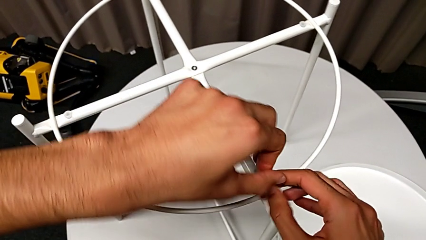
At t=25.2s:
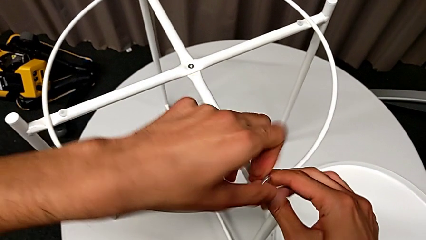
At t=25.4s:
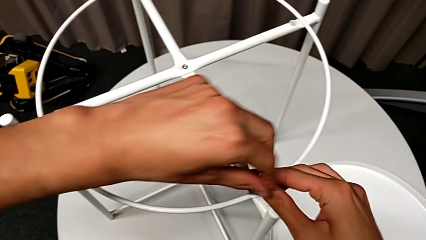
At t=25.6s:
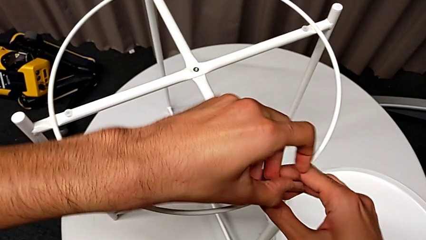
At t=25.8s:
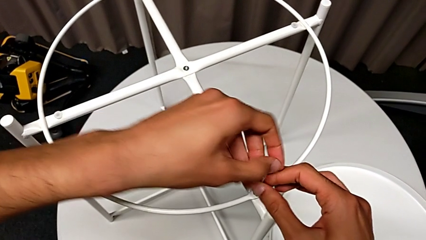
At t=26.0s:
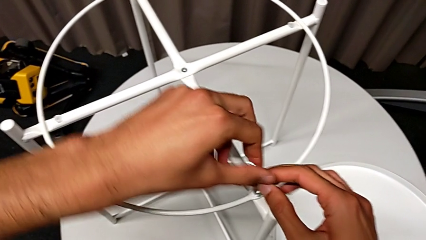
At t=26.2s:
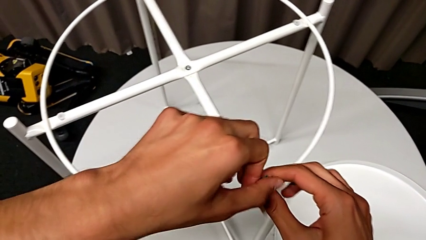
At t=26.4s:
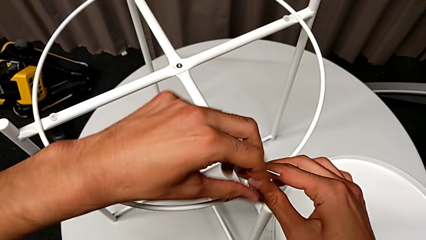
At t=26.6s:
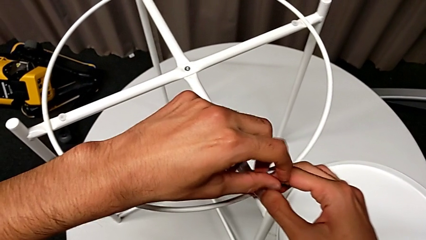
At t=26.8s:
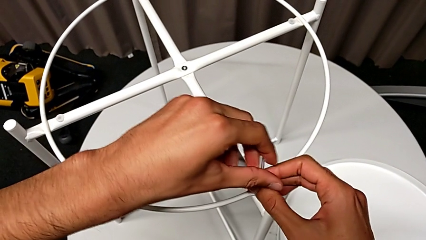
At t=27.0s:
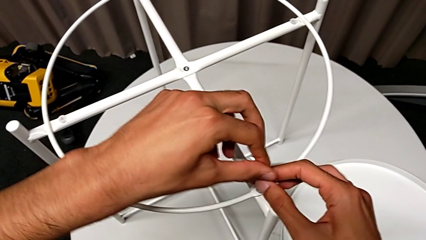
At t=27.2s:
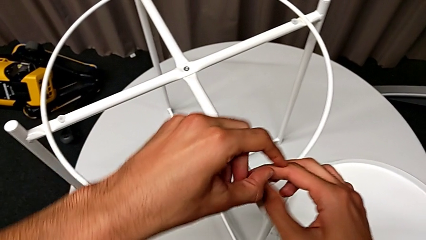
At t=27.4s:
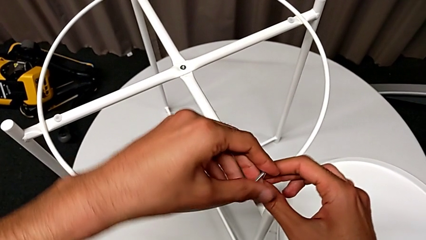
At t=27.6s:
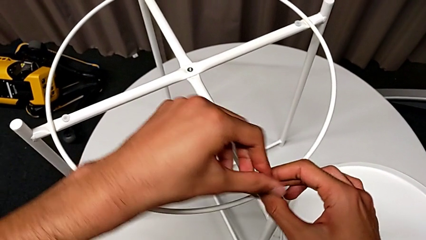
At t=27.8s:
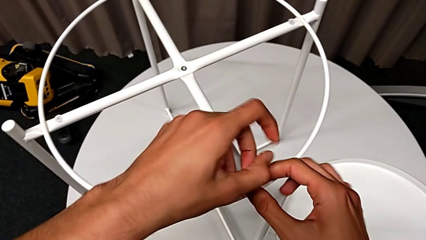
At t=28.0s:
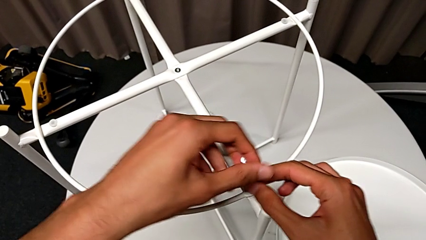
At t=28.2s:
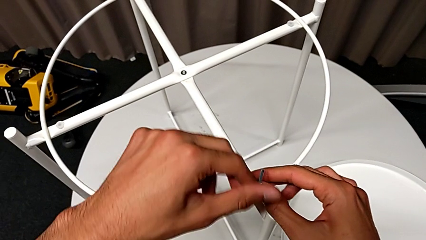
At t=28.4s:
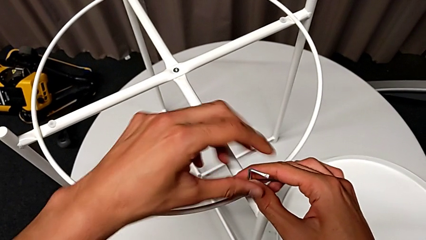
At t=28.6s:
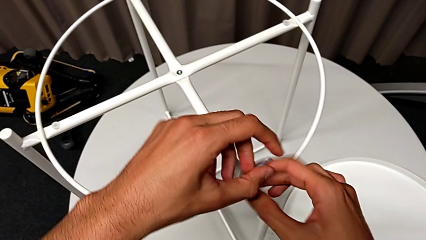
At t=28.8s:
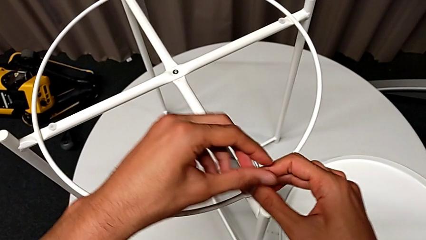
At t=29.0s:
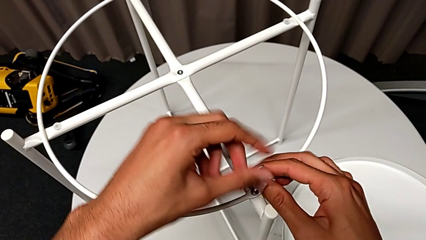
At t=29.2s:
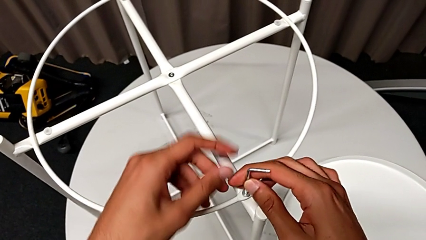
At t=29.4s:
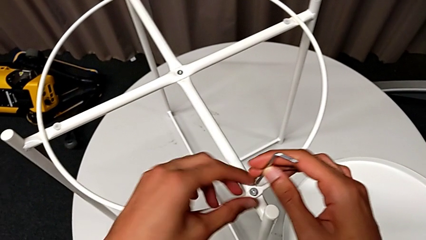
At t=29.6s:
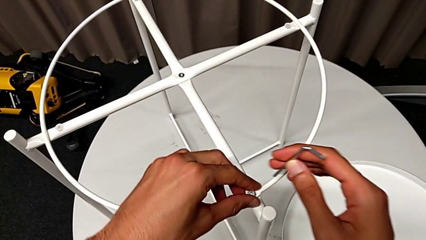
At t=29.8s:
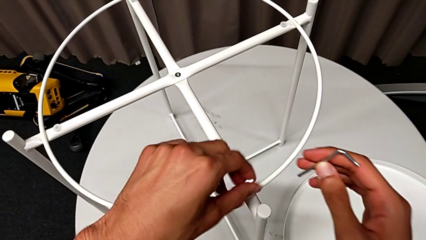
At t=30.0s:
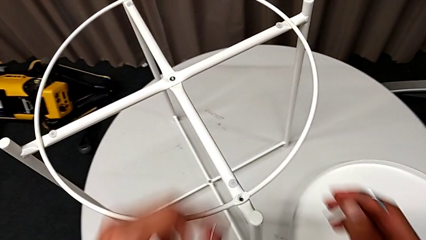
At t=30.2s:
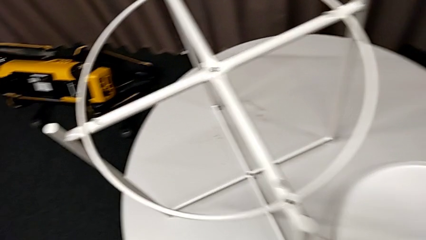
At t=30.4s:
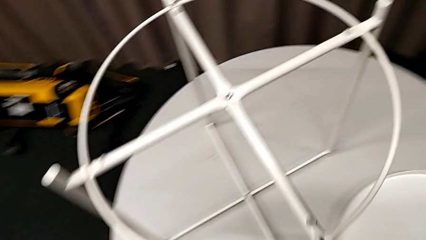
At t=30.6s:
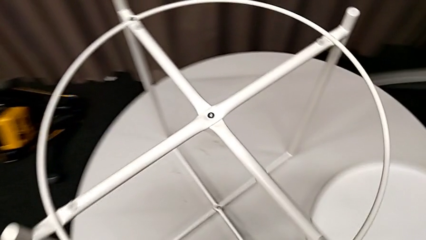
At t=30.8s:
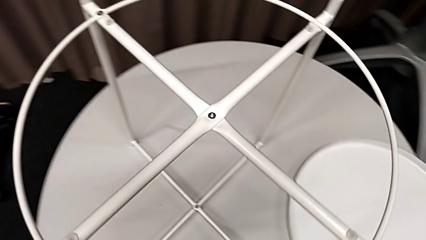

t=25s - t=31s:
The camera wearer is using an allen wrench to unscrew the first hex socket head to disassemble the circle. They keep unscrewing the hex socket head, disassemble it with the left hand and withdraw the Allen wrench with the right hand, and place the hex socket head.

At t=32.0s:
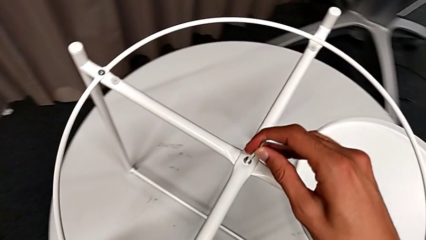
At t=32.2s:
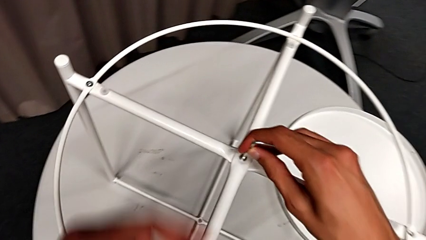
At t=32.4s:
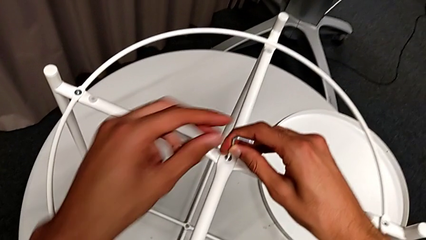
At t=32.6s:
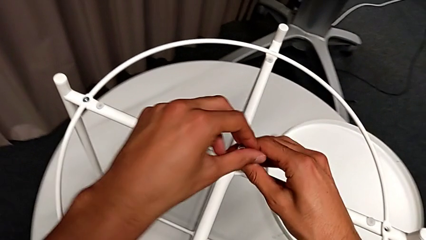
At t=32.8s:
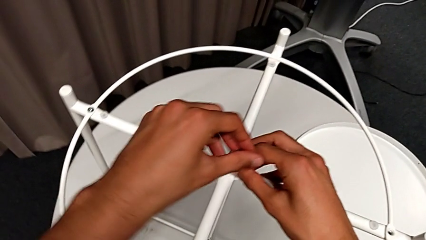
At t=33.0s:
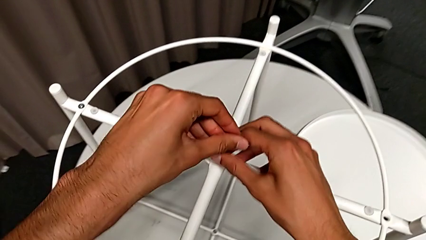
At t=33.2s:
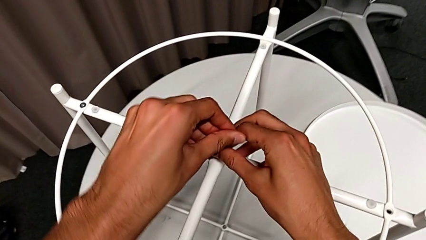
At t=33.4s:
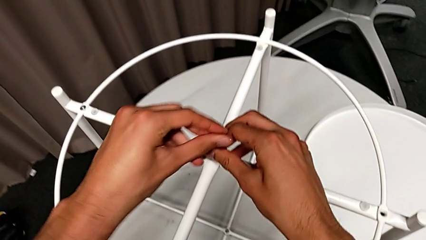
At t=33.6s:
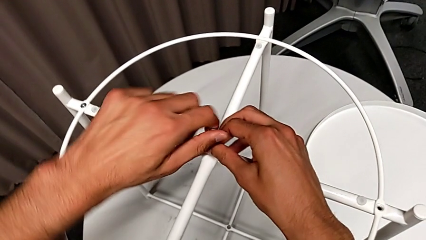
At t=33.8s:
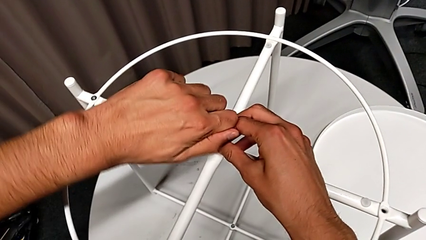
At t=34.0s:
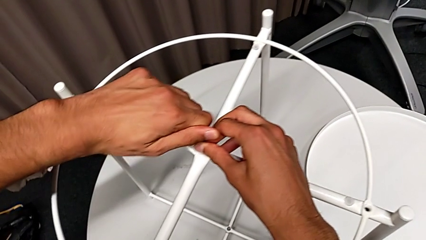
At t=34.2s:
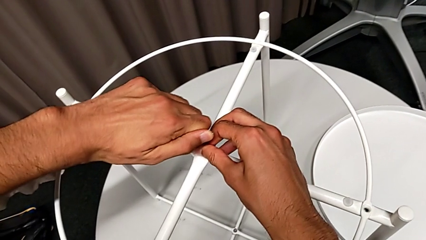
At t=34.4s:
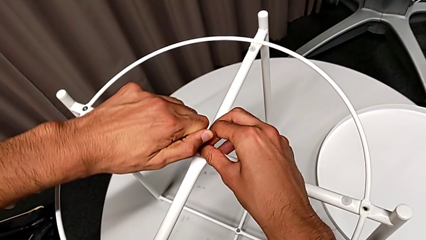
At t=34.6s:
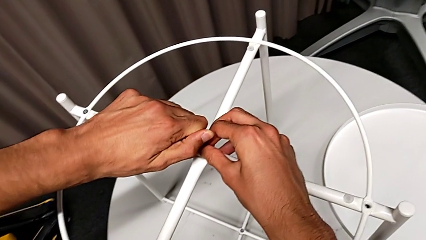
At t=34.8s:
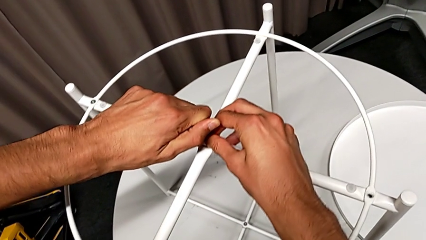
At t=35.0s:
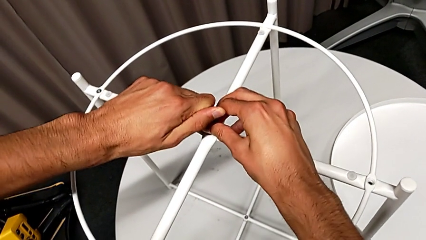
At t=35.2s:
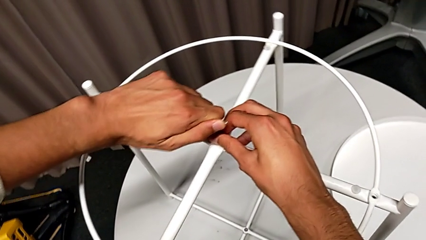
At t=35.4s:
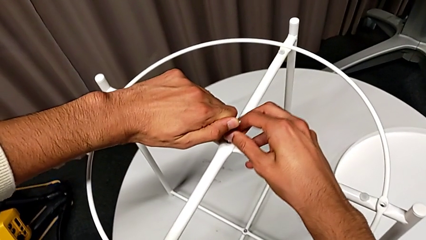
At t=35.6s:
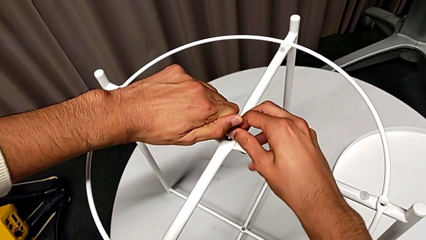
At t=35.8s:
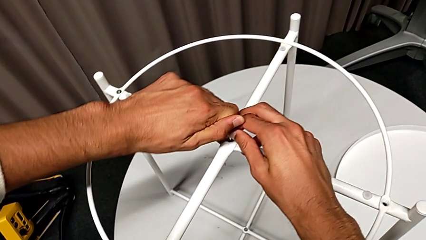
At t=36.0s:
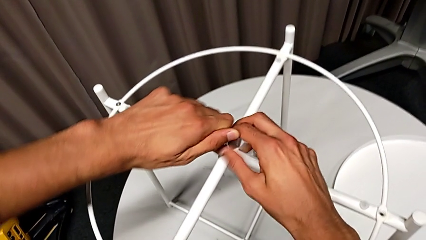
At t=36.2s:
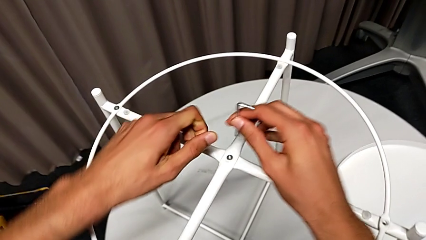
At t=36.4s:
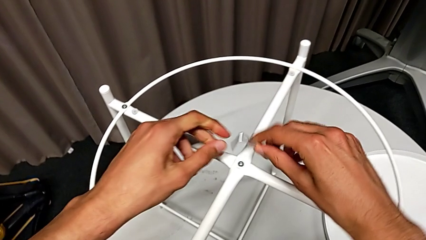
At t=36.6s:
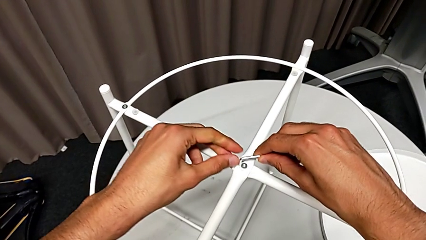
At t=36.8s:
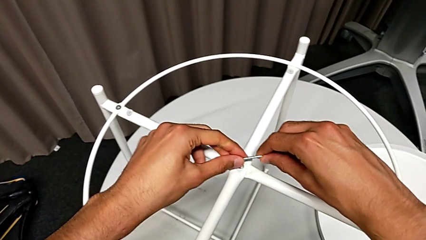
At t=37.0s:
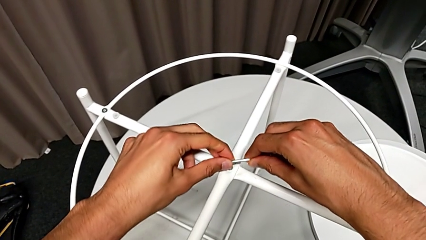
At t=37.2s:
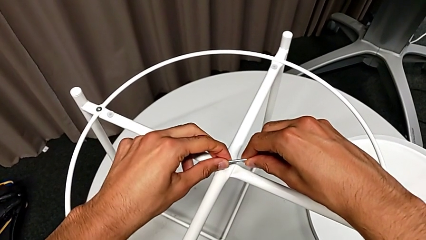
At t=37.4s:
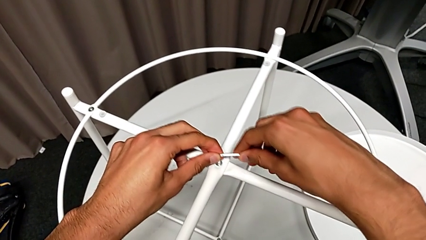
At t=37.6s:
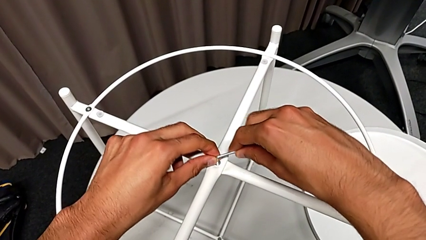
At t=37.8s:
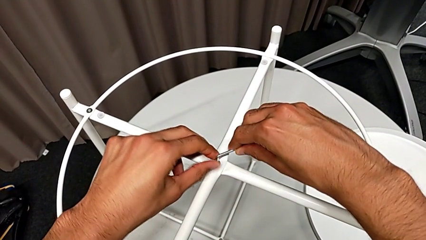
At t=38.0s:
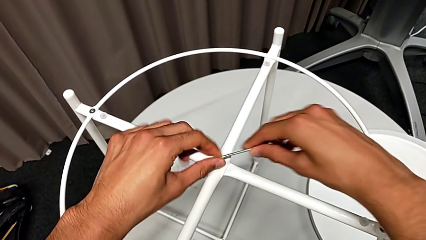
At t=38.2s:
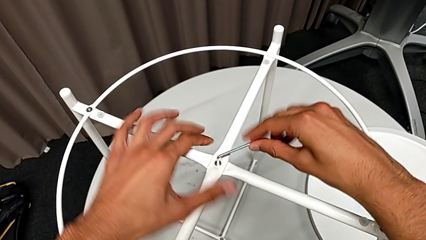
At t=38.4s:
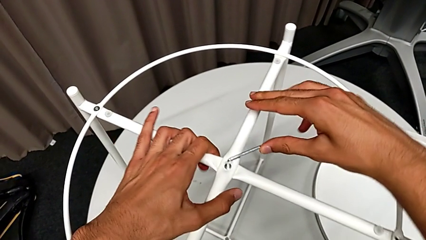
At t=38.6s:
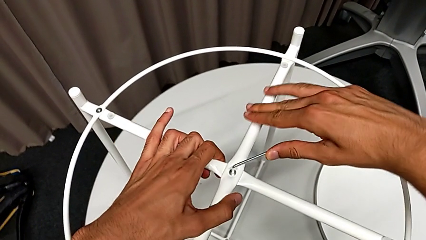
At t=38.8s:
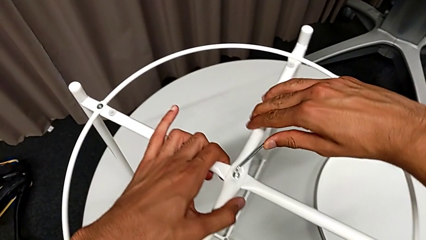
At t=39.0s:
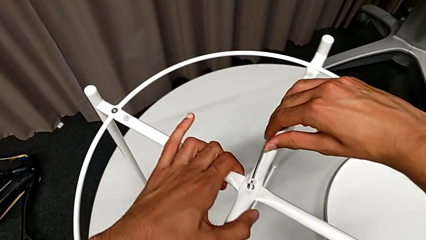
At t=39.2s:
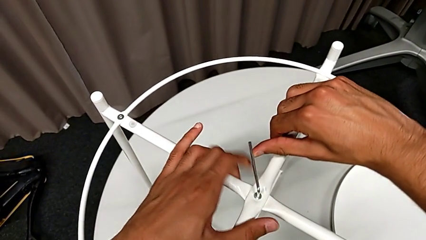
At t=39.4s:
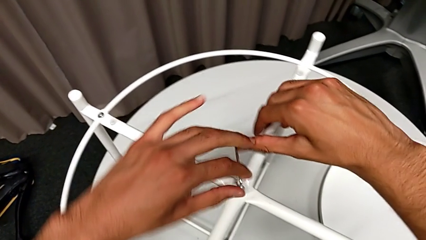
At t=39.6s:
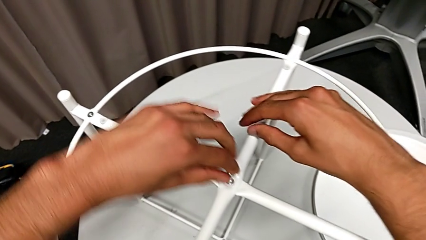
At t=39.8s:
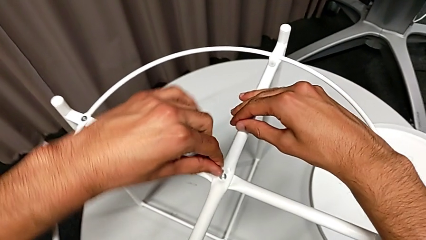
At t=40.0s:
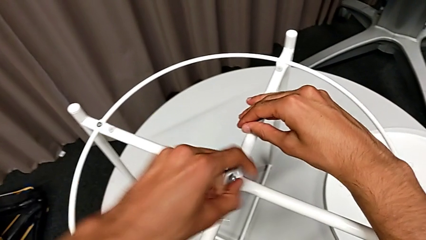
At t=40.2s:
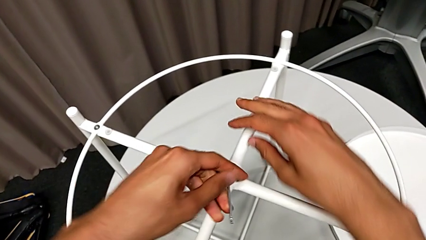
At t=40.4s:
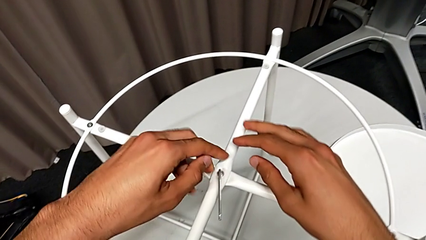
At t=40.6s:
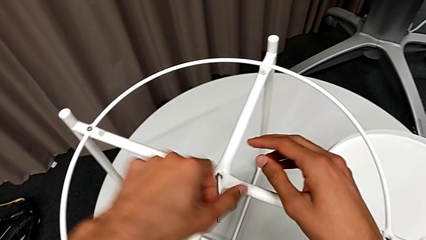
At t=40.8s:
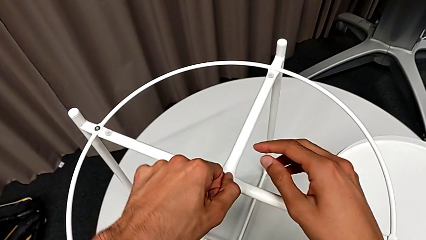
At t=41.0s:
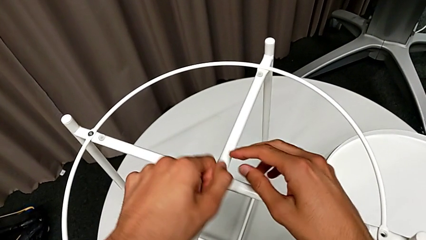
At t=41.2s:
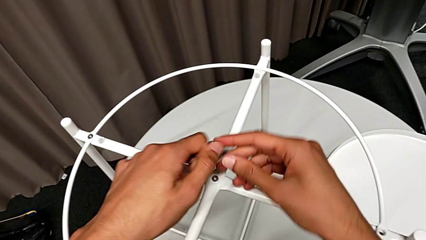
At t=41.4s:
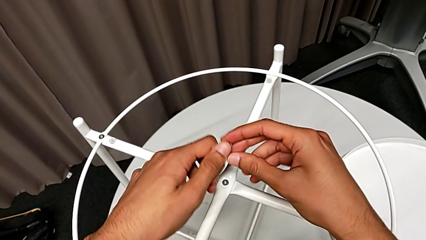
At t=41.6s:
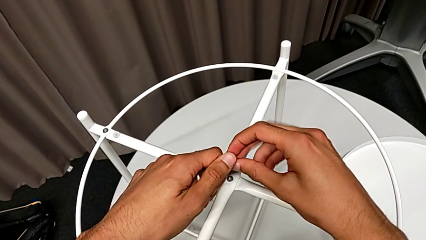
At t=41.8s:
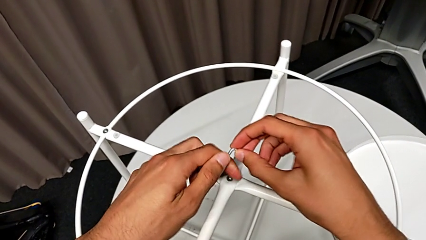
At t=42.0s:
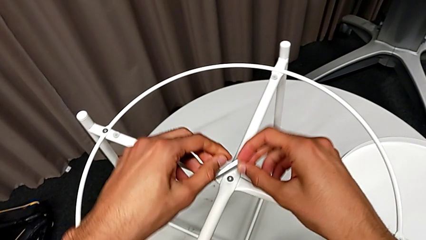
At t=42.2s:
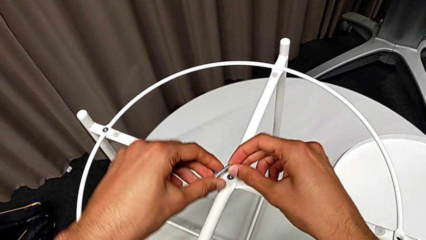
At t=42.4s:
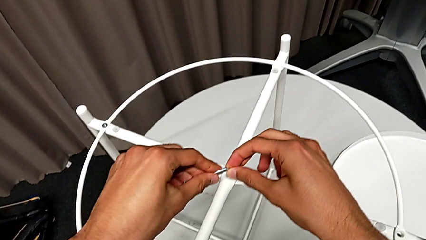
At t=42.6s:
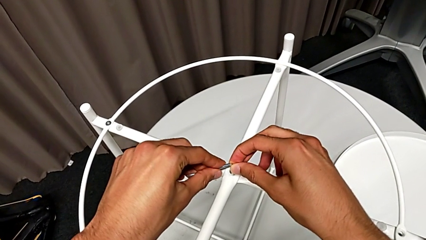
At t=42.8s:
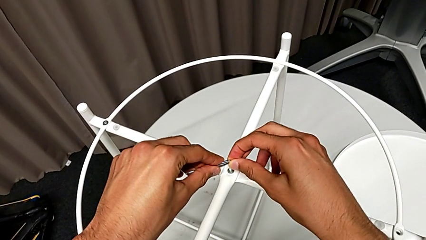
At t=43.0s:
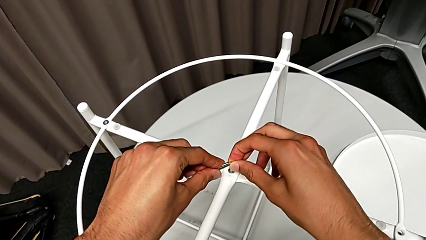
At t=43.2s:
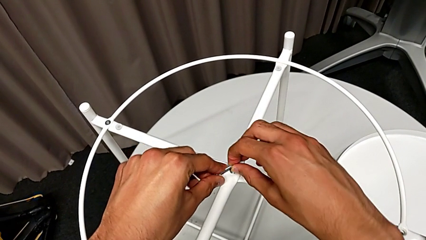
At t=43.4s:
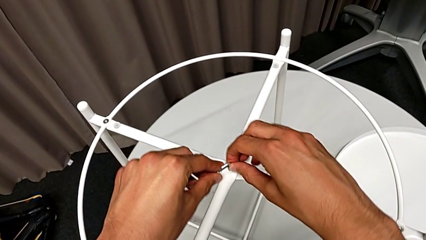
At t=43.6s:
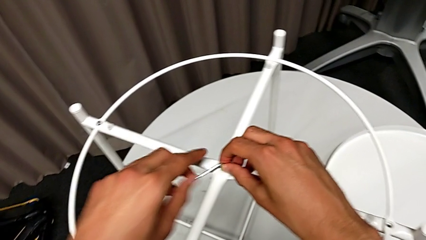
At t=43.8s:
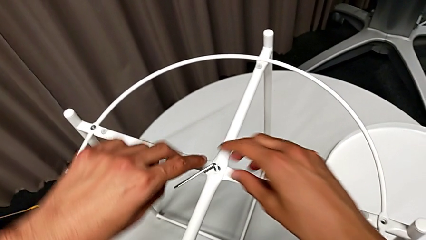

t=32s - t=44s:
The camera wearer is unscrewing the second hex socket head using an allen wrench. They unscrew the hex socket head, withdraw the Allen wrench, rotate it, insert it and begin to unscrew the hex socket head.
